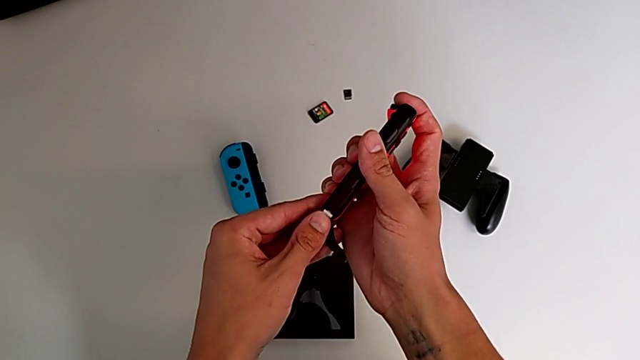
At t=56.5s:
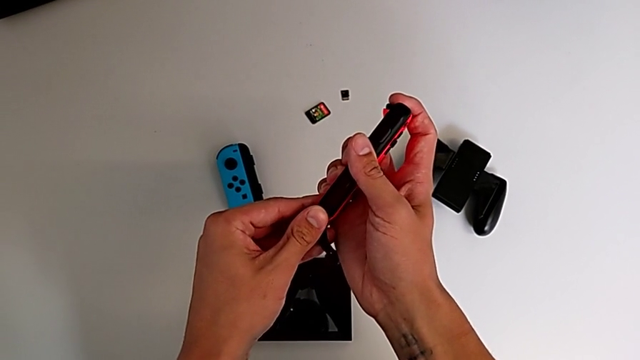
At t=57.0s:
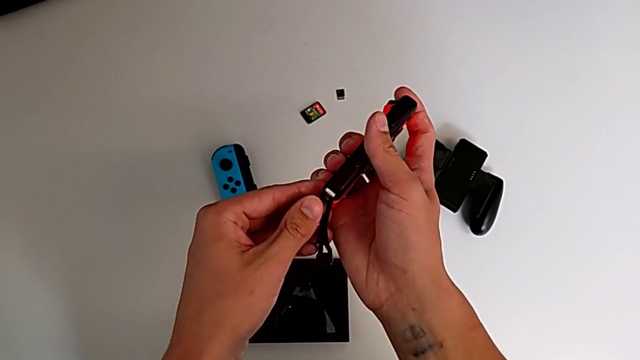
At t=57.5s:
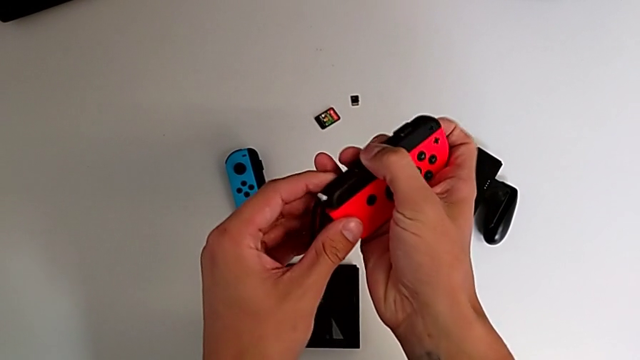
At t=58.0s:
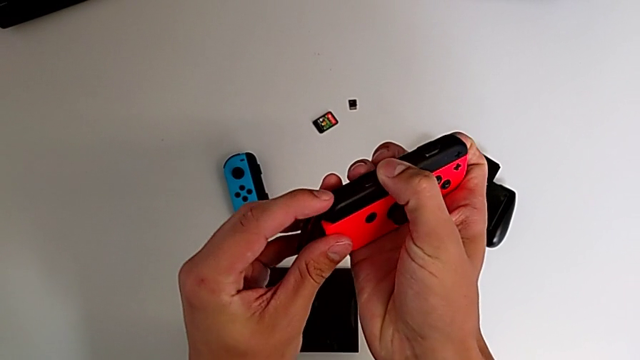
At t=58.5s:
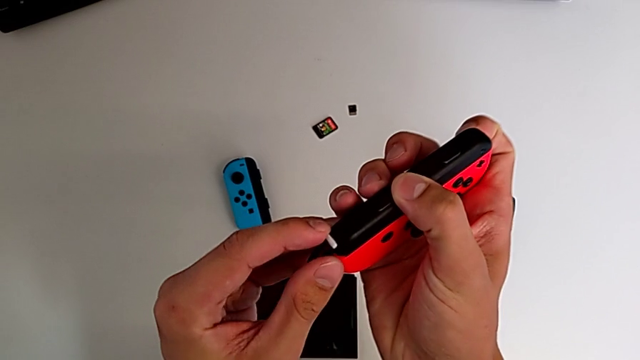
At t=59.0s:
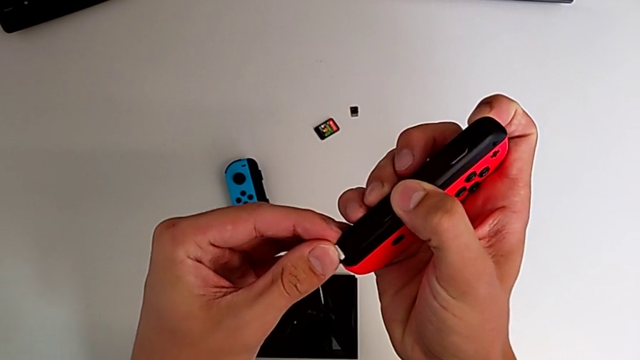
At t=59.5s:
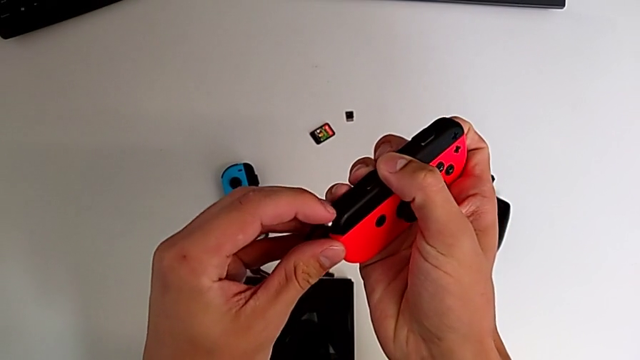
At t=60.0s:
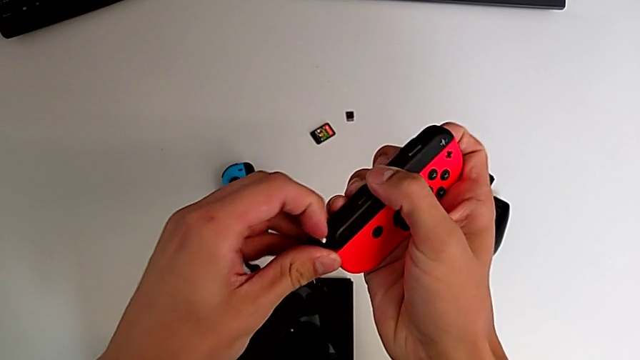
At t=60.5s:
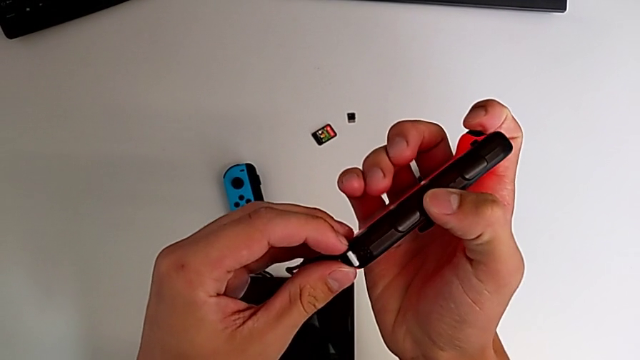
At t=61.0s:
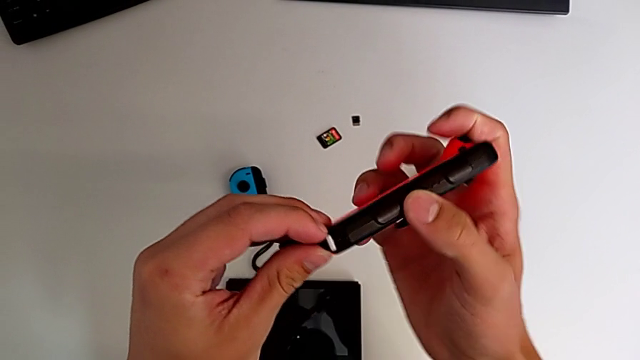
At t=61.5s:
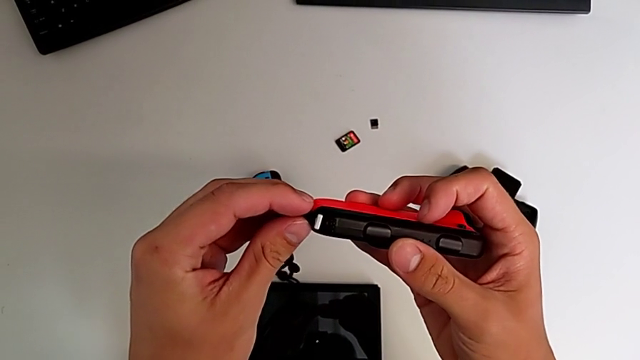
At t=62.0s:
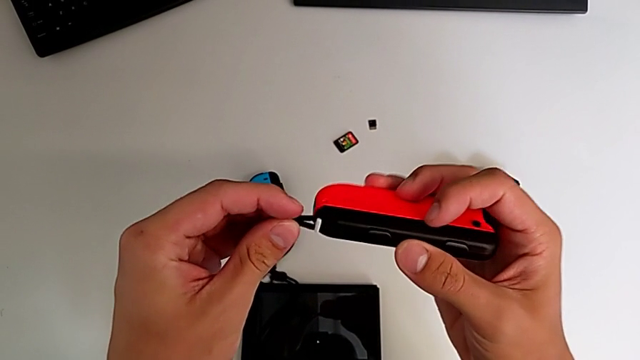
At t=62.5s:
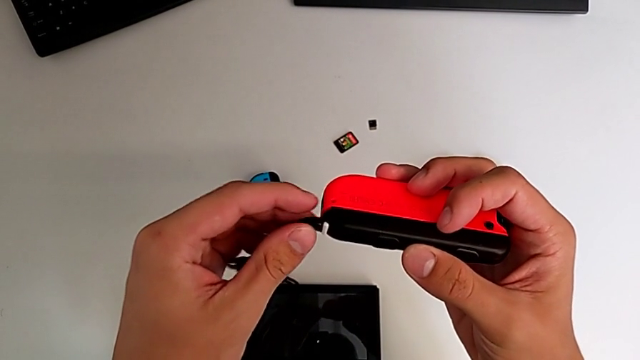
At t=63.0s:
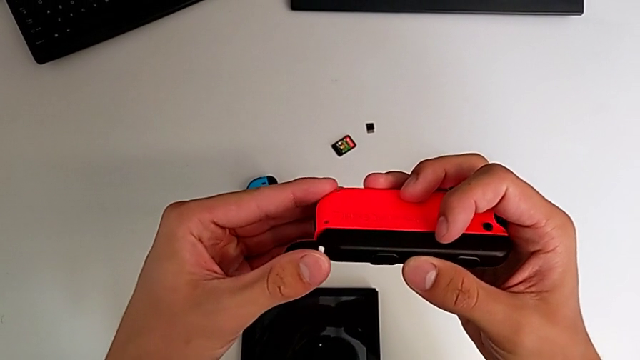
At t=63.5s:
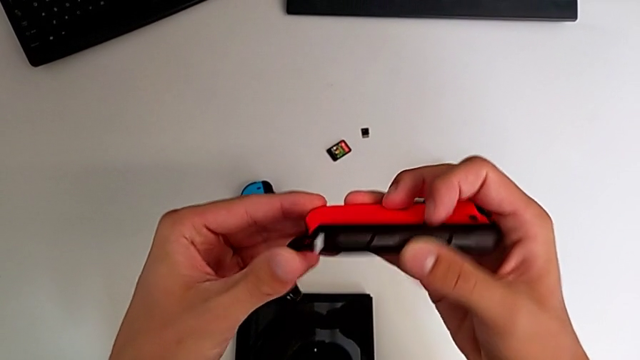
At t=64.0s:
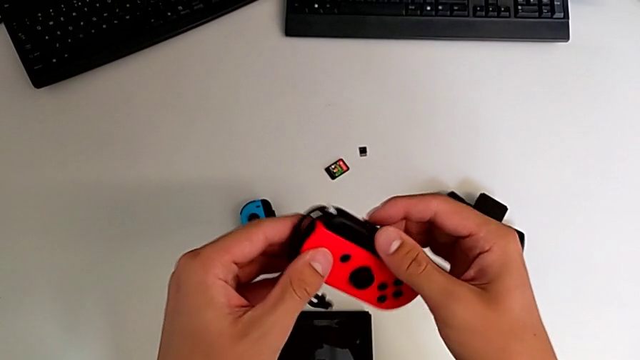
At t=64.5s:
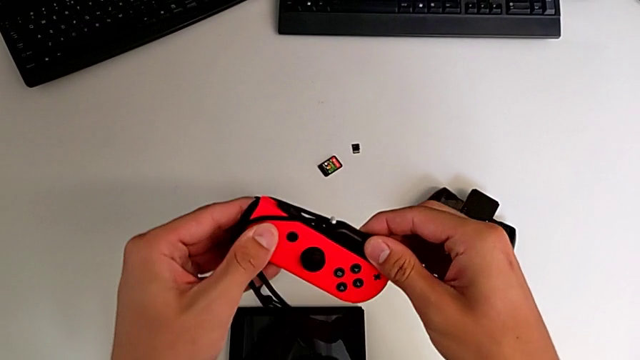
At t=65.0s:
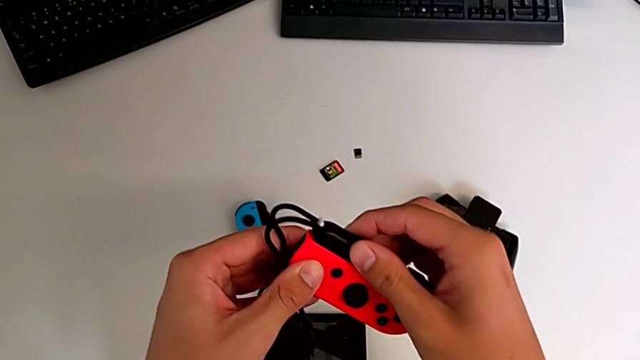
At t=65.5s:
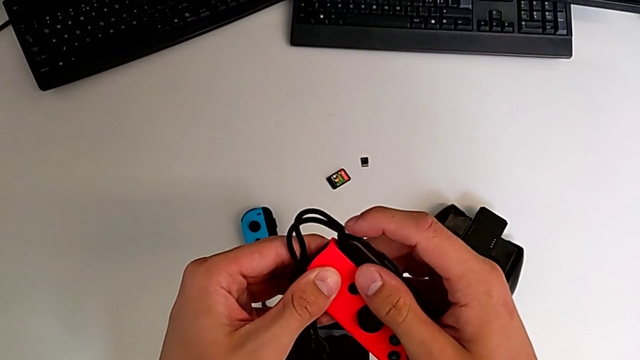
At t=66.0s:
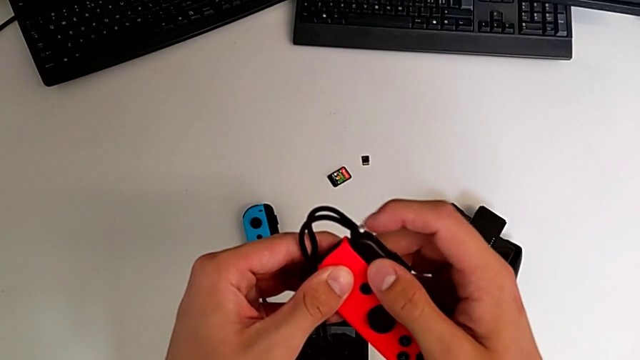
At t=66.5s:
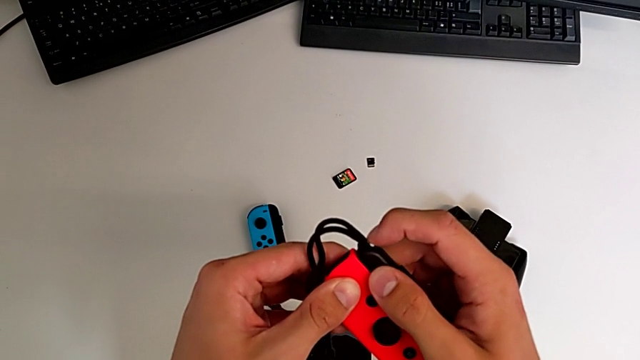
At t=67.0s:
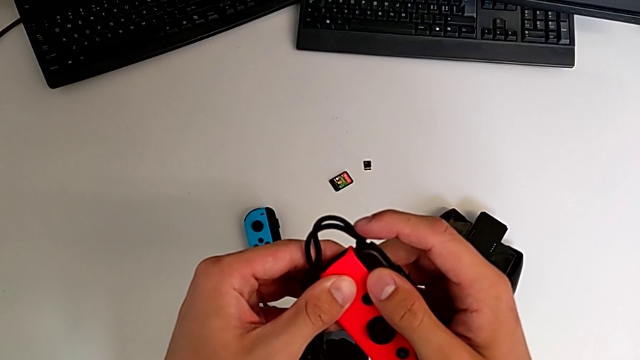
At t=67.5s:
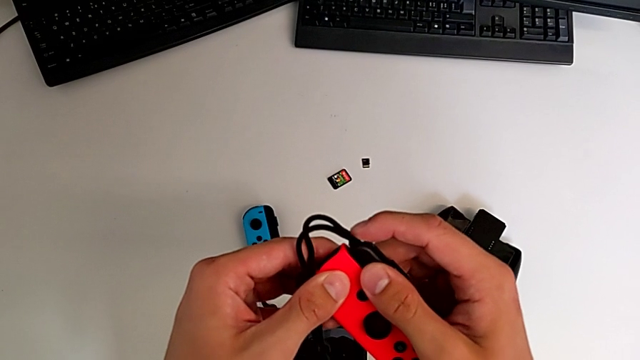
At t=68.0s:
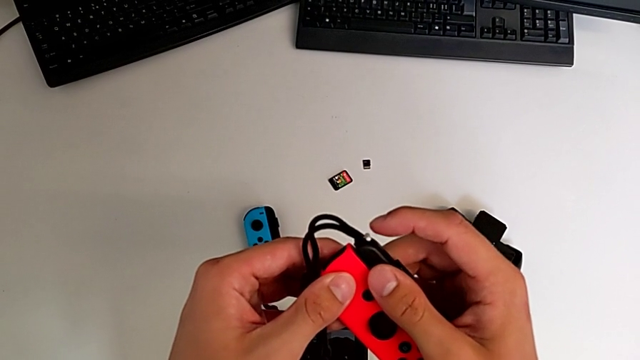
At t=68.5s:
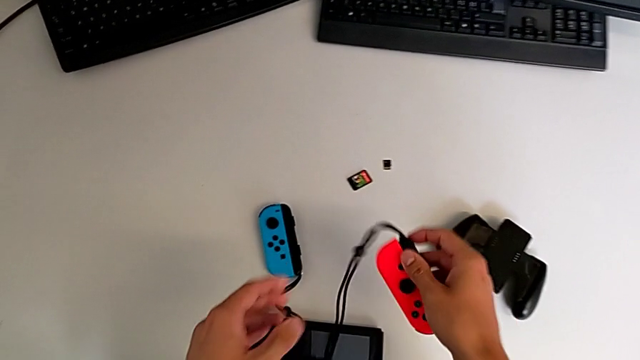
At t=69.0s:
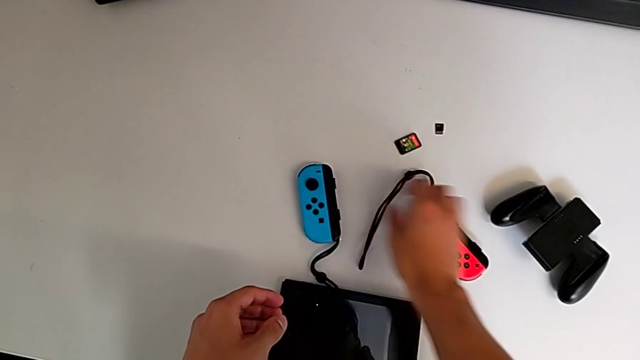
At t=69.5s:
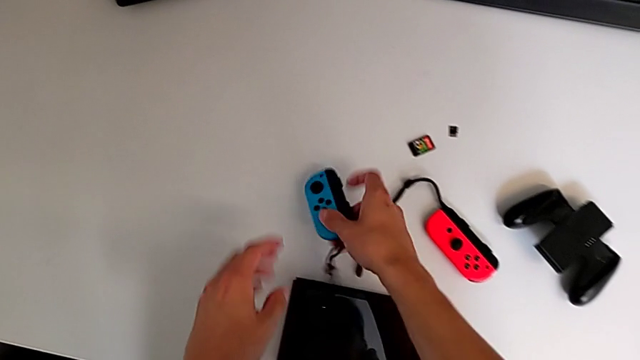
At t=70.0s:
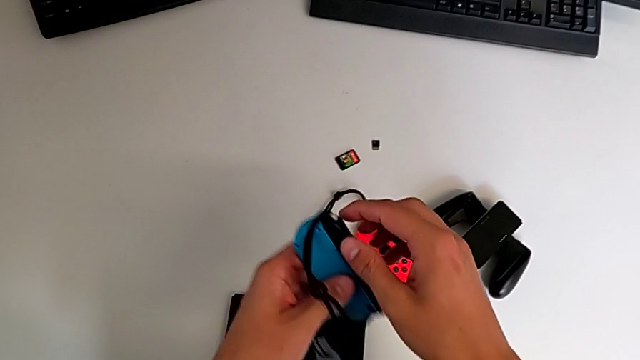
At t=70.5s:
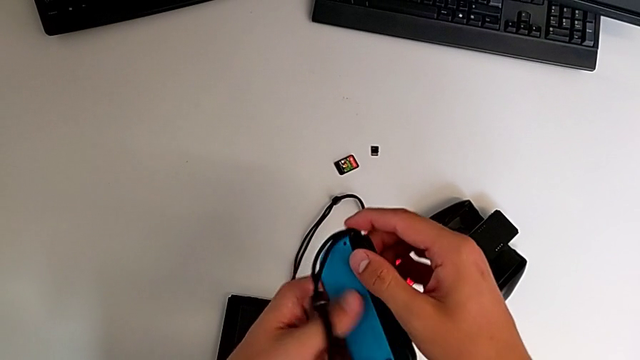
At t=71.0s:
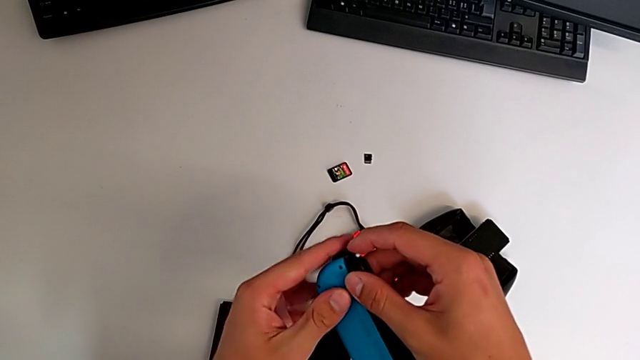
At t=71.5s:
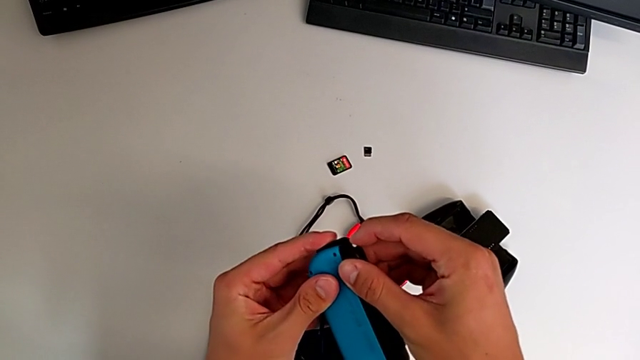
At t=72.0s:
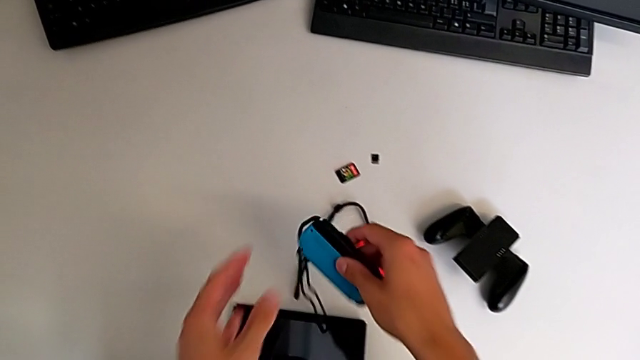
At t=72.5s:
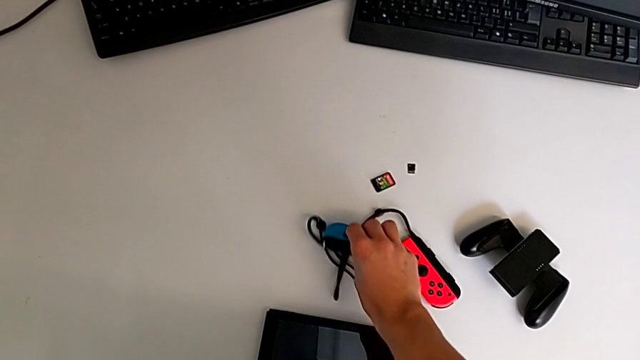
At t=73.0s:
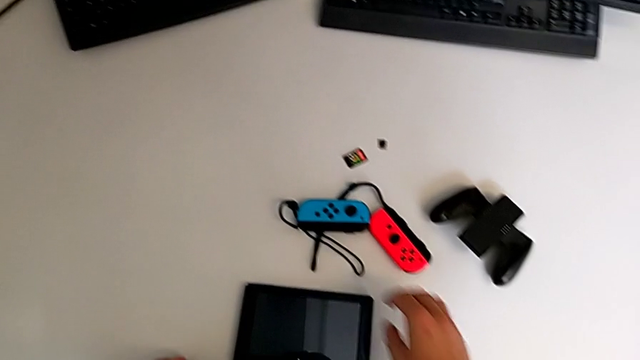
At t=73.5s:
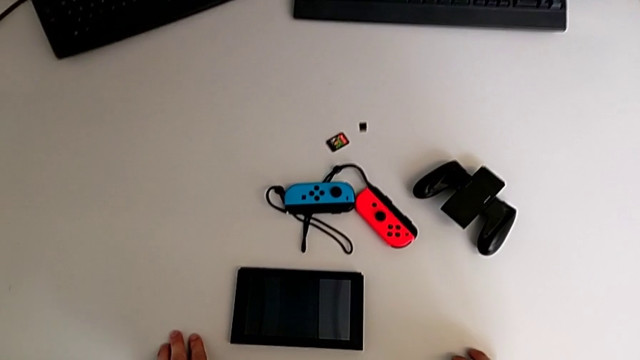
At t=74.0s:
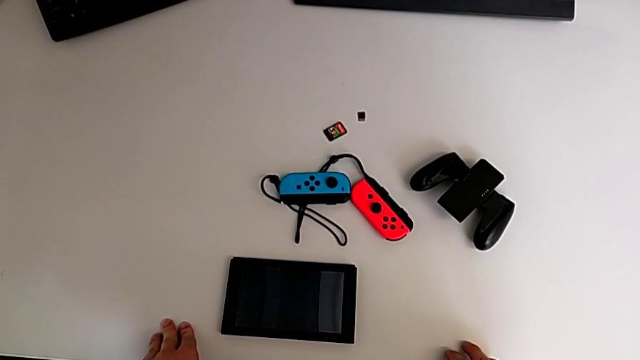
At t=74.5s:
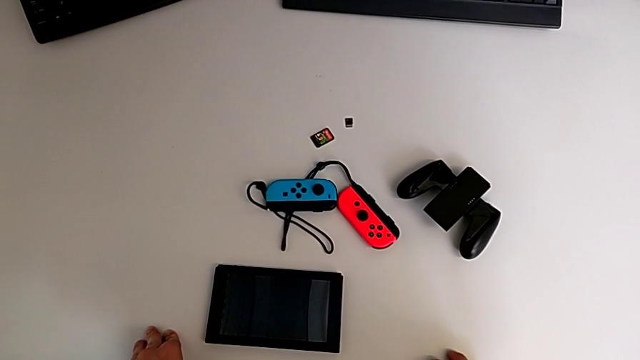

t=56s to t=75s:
The camera wearer is assembling the two controllers to the Joy-Con strap. They keep pressing the Joy-Con strap lock, press it, grab the Joy-Con controller and press the Joy-Con strap lock.

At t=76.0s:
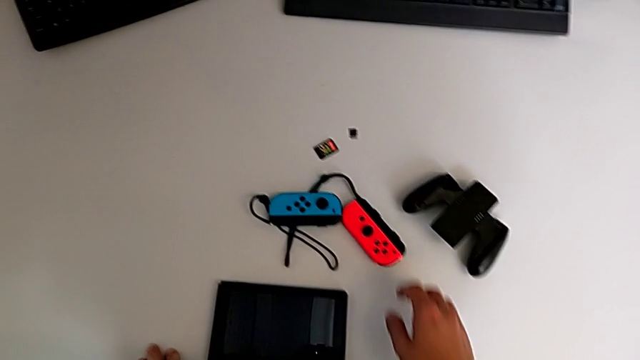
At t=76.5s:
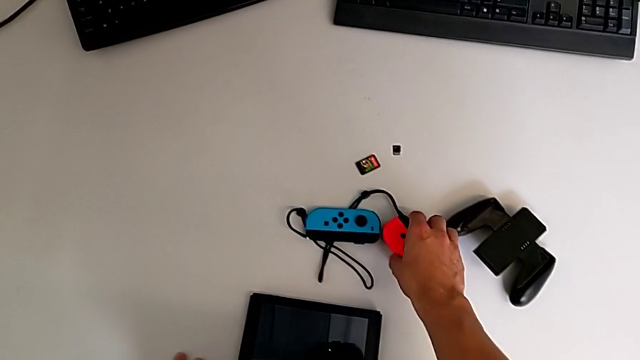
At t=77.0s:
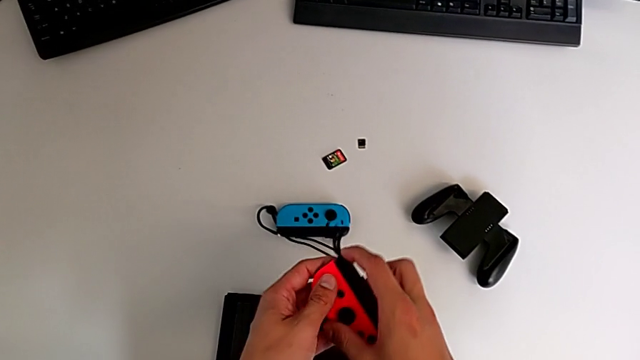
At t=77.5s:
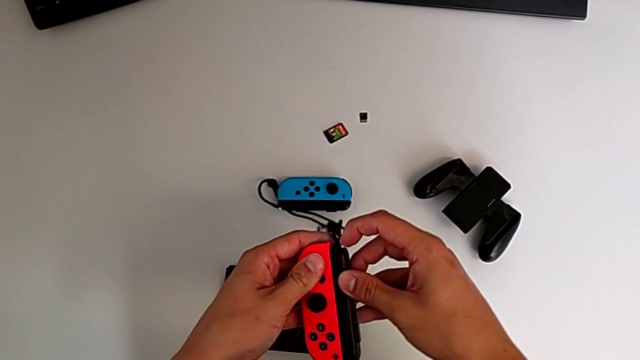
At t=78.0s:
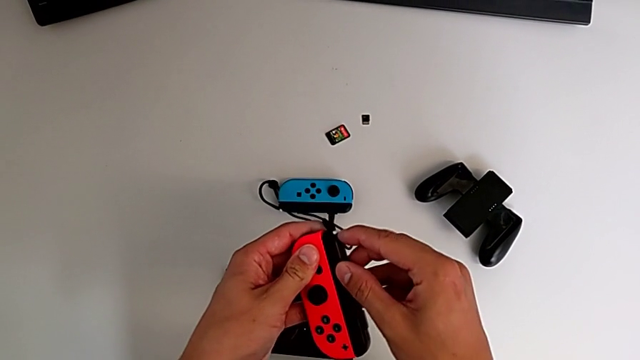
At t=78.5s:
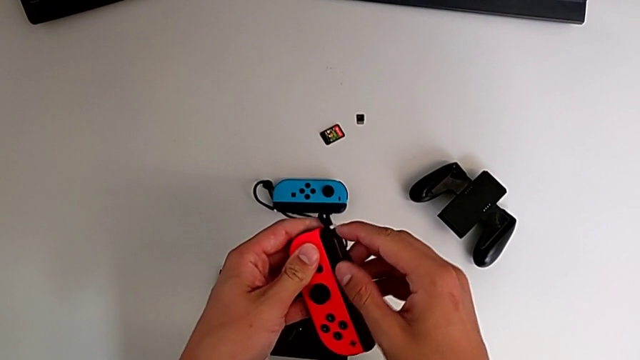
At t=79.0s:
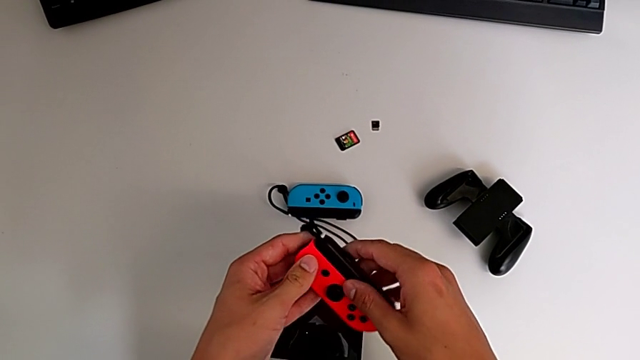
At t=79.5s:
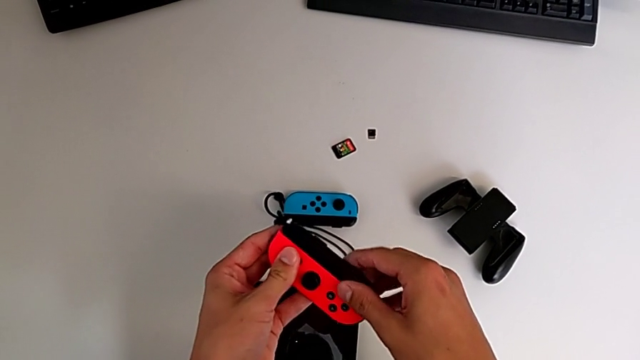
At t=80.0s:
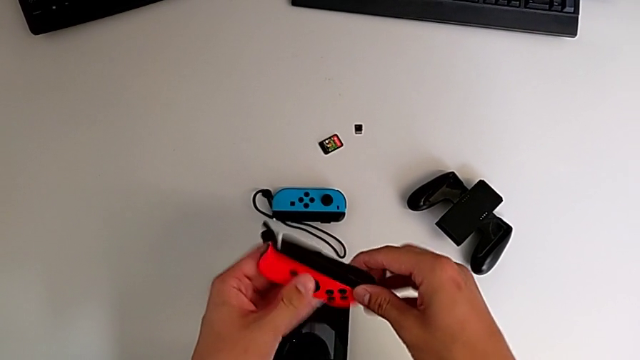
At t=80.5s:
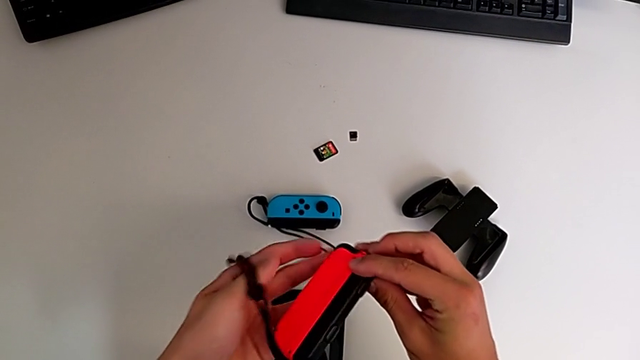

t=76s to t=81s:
The camera wearer is disassembling the two Joy-Con straps from the Joy-Con controllers. They grab the Joy-Con controller and unlock the Joy-Con strap lock.
